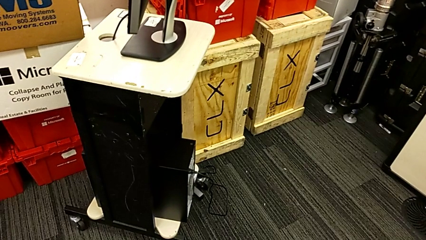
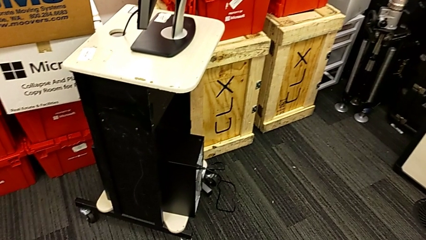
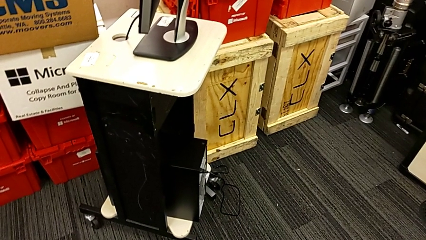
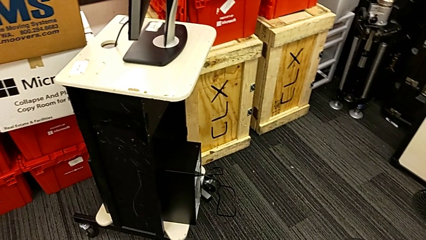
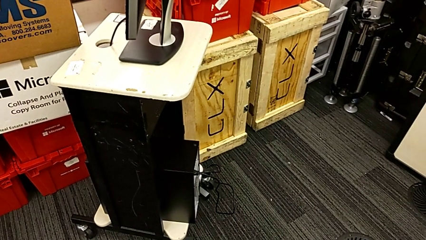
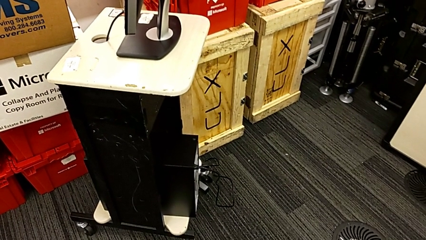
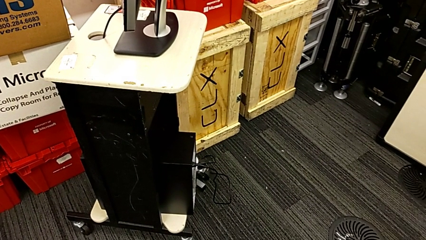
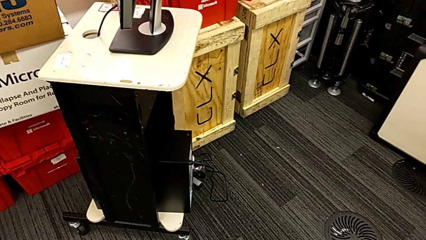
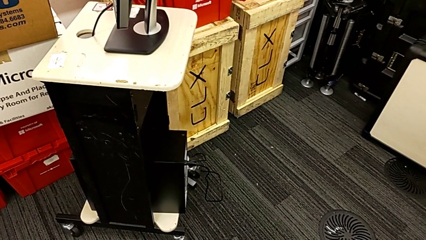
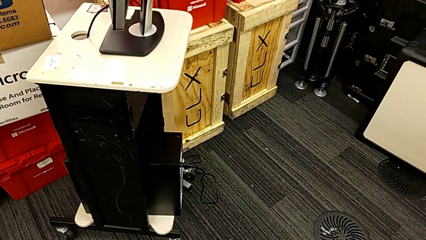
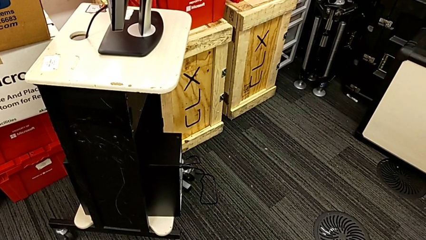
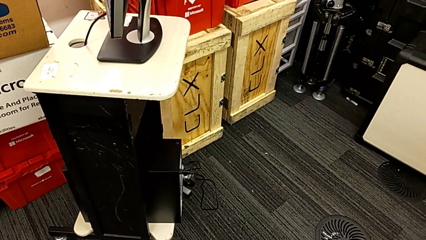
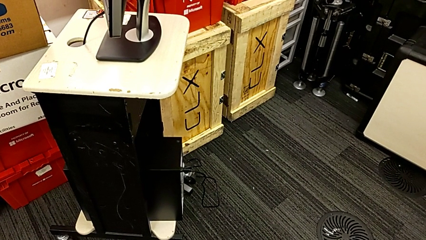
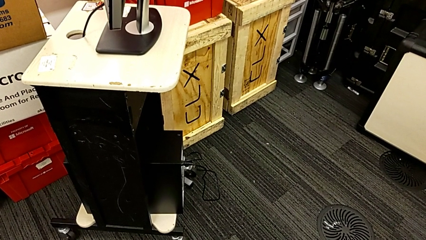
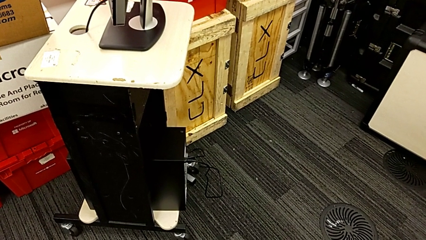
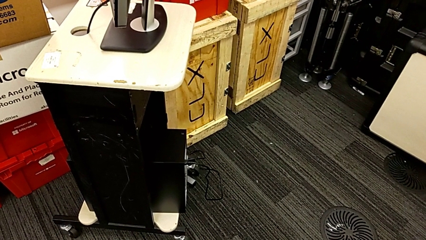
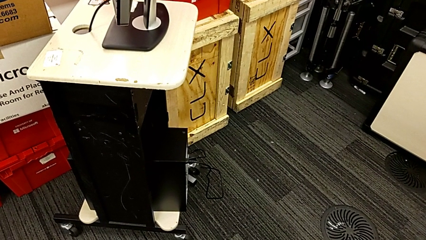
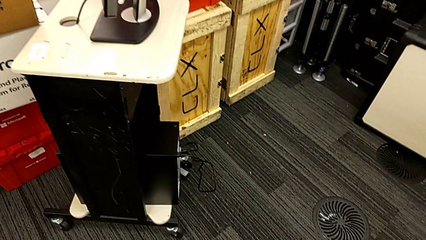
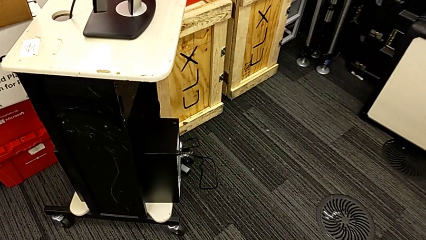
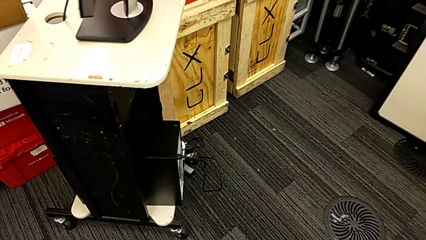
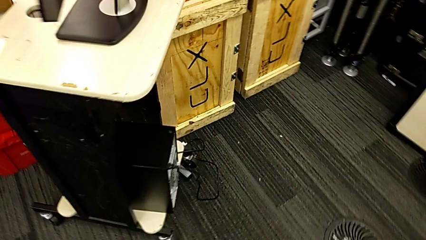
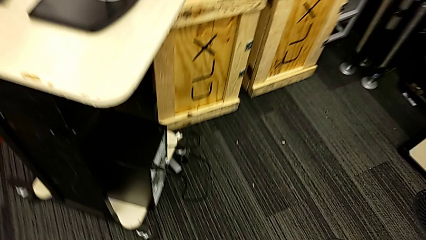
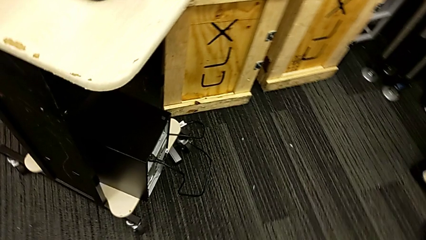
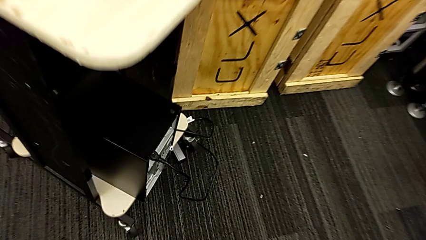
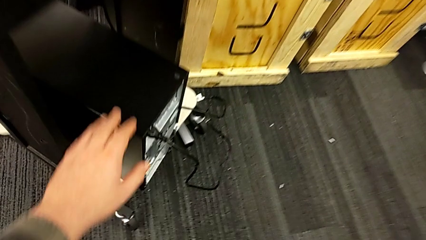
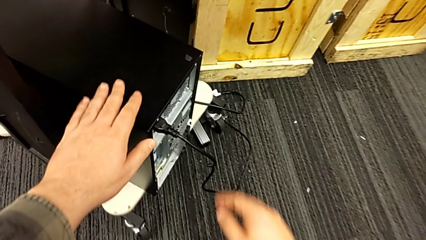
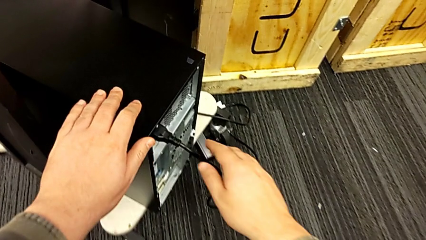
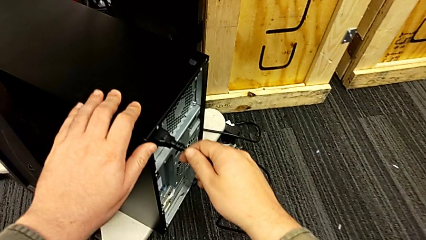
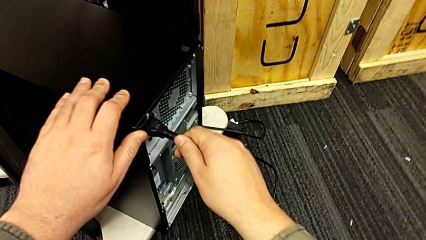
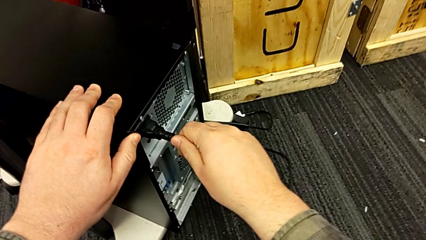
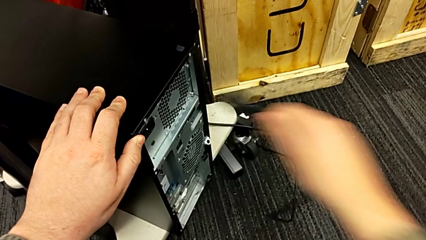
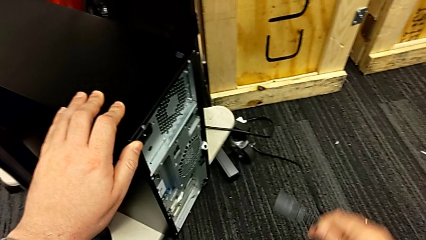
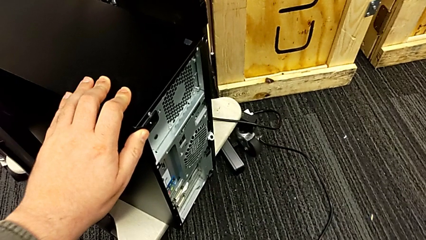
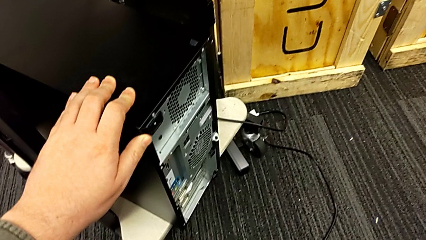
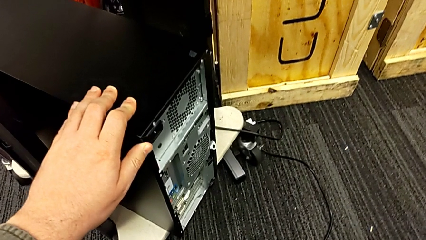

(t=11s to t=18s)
The camera wearer unplugs the power outlet. They withdraw the cable power supply.

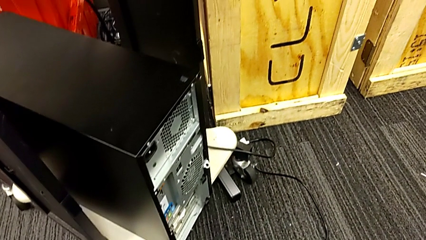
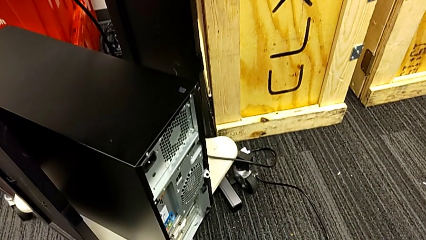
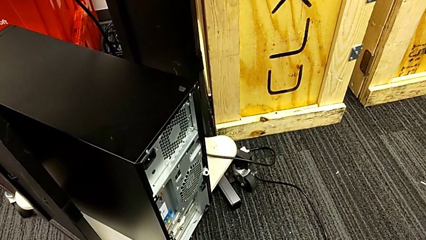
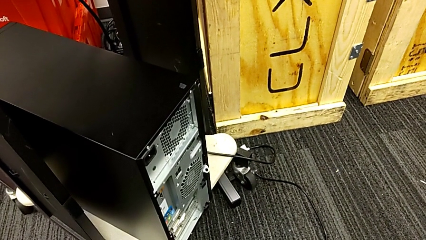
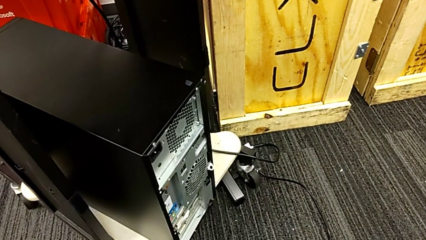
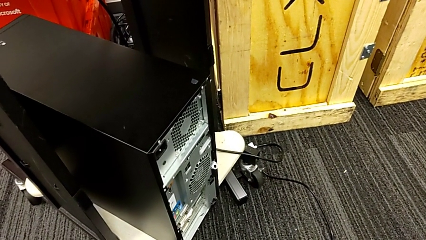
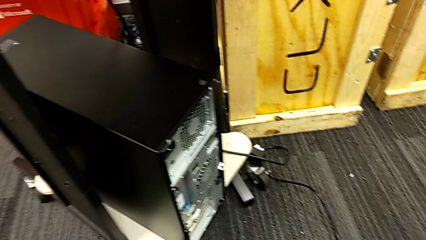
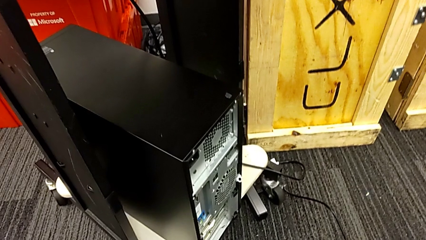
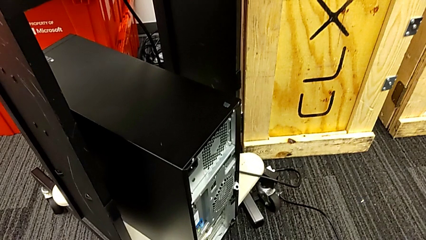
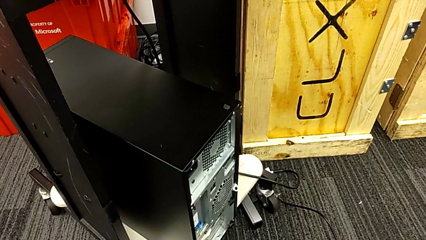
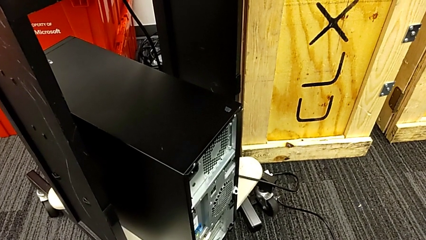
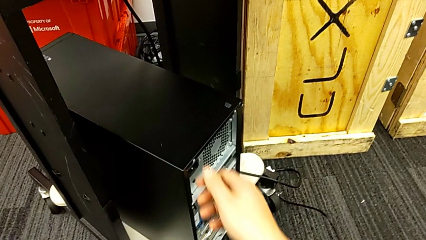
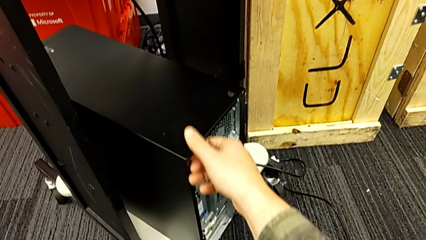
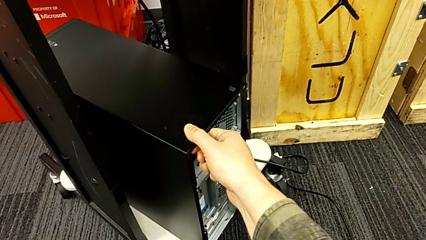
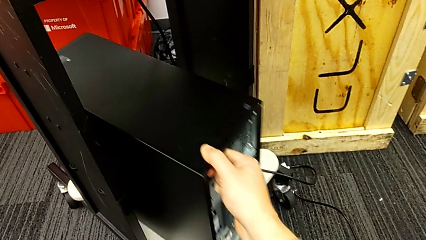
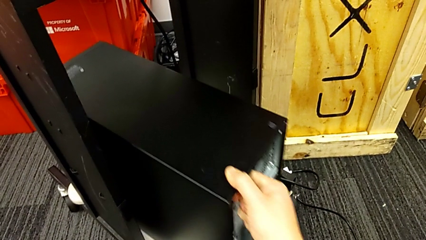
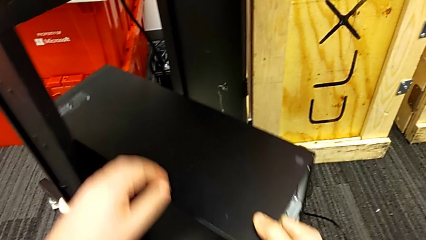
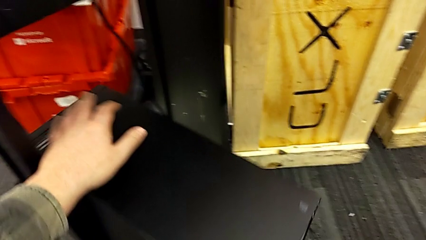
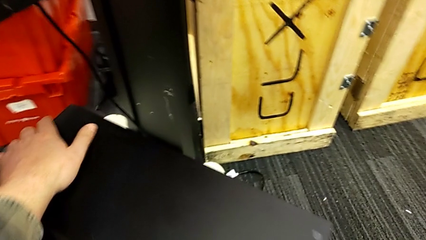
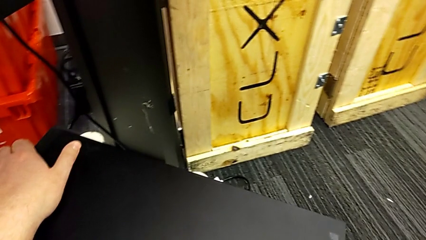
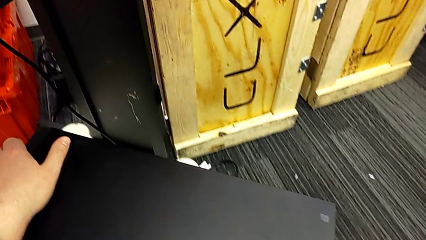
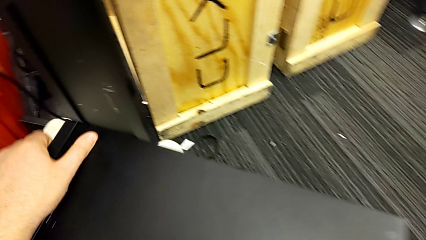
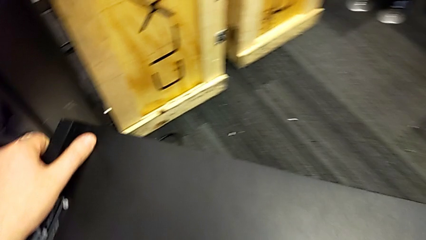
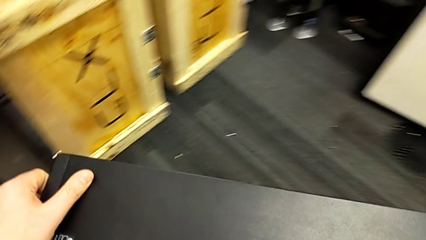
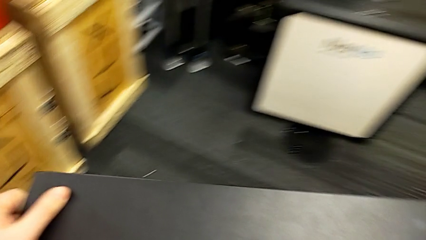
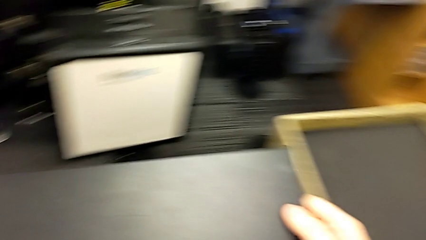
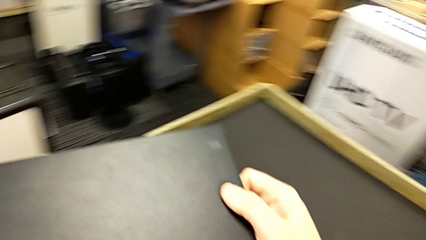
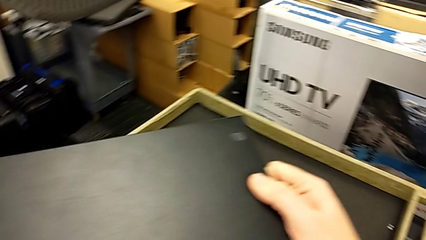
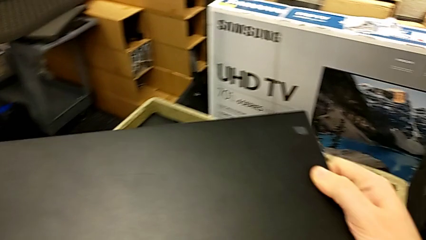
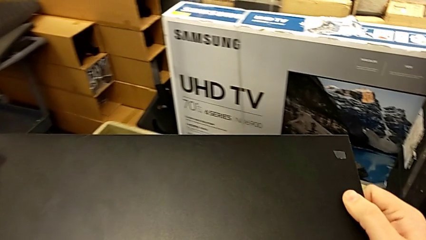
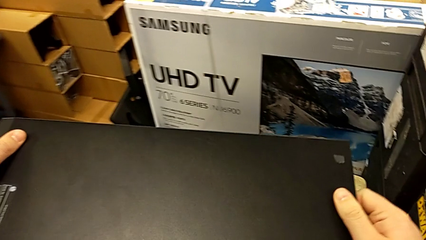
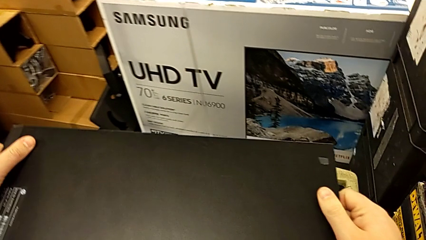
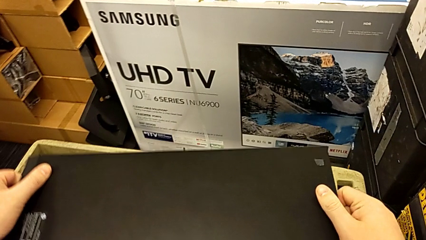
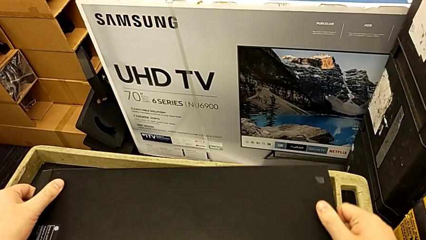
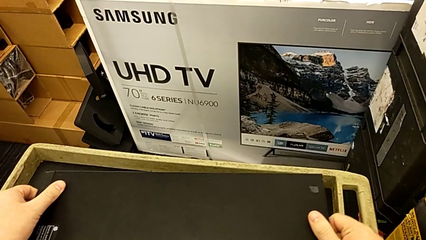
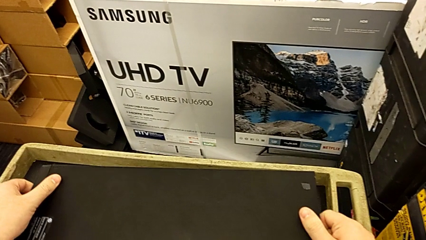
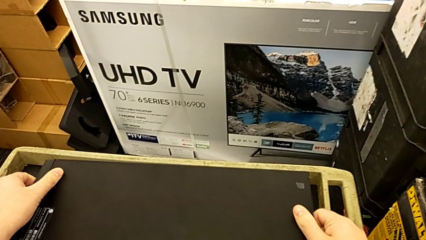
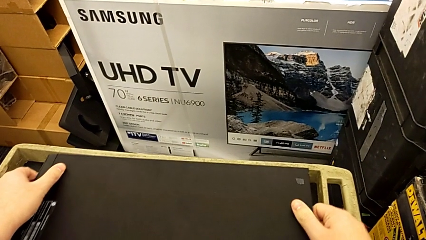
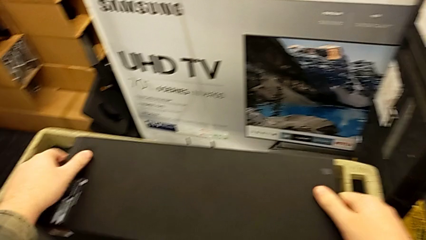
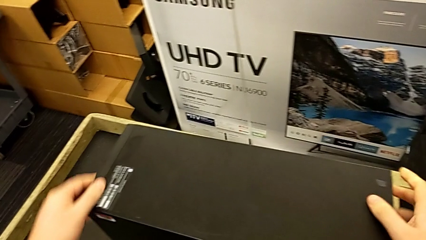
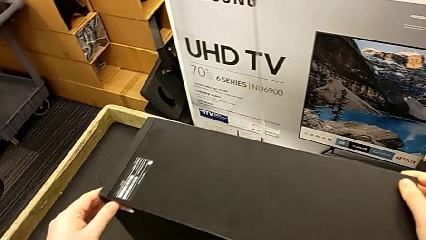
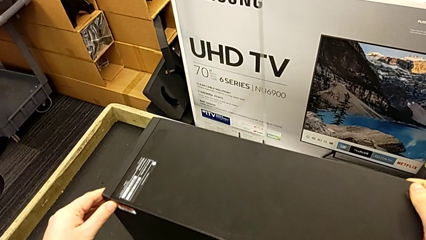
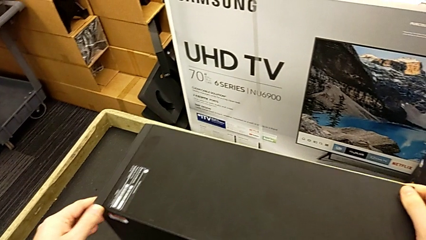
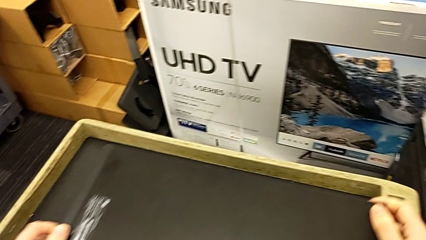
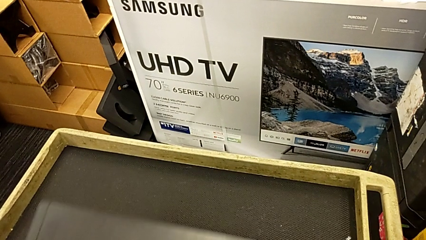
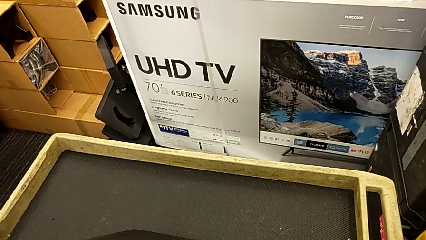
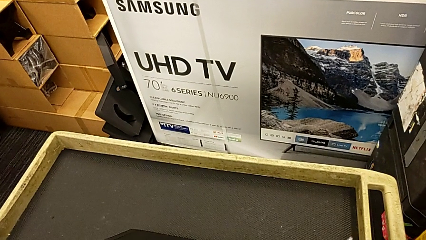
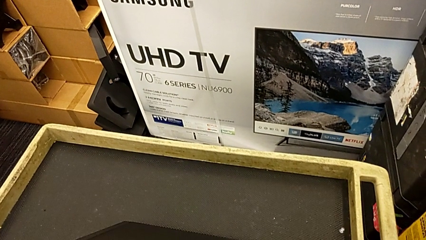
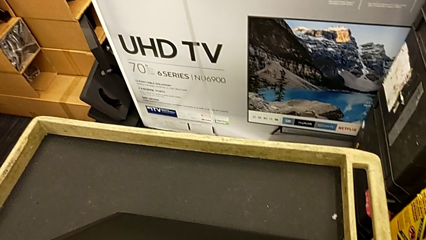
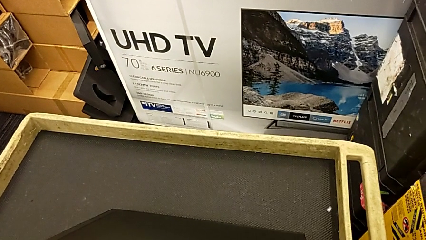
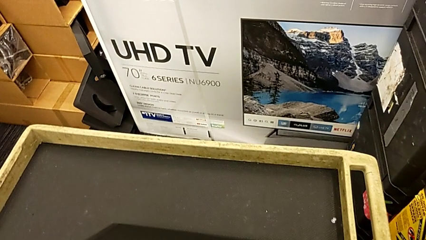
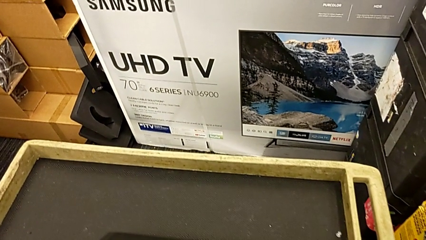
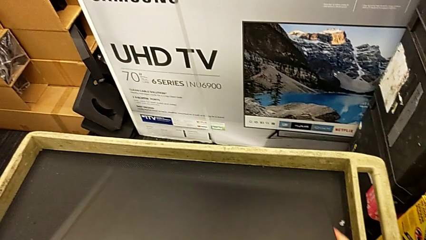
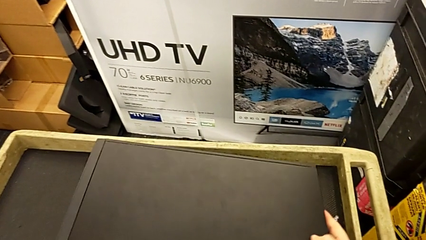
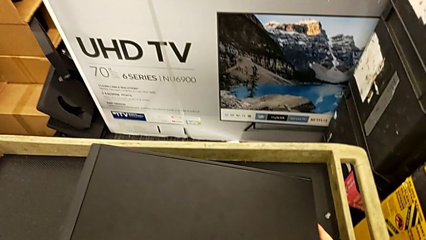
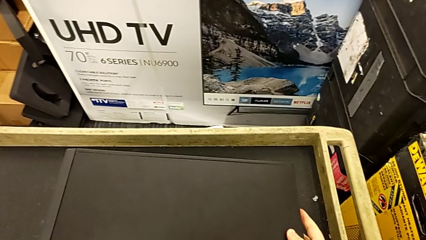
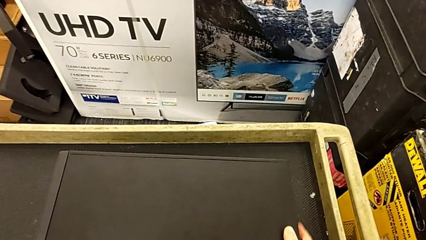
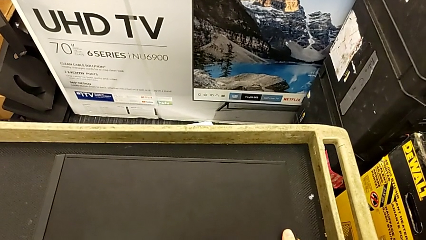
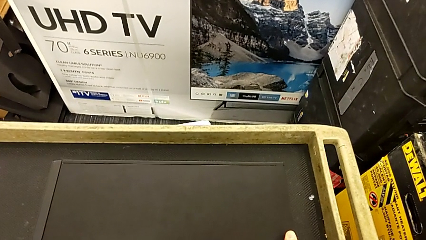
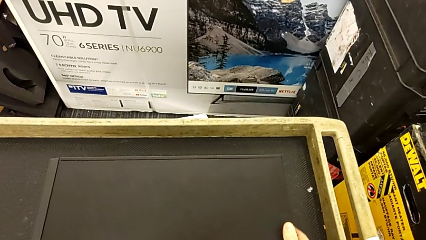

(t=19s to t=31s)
The camera wearer grabs a beer case. They grab the computer tower, place it and flip it.
